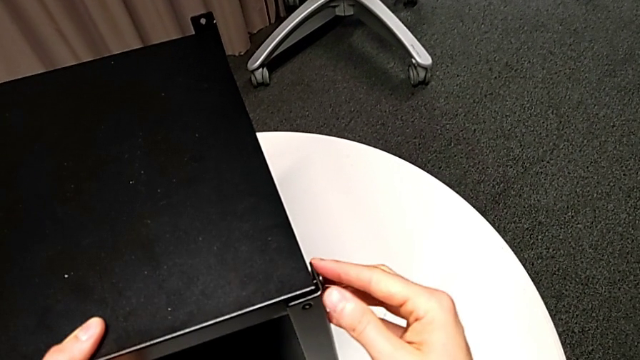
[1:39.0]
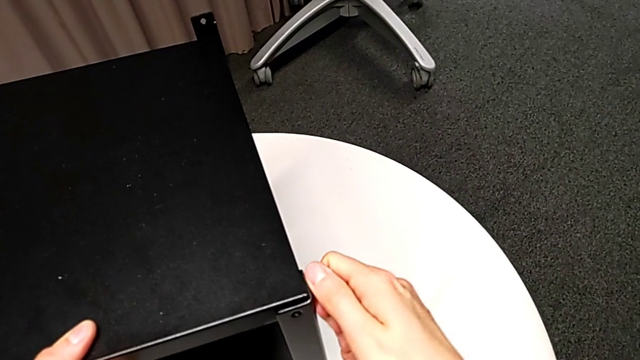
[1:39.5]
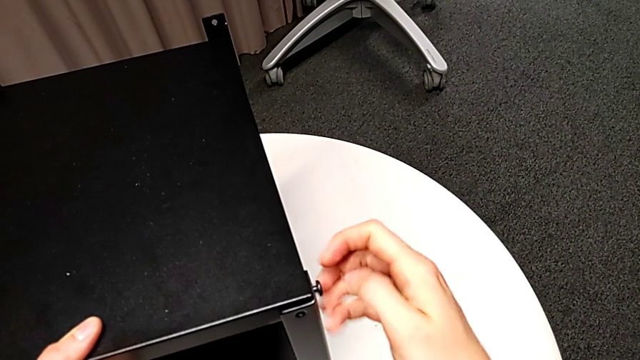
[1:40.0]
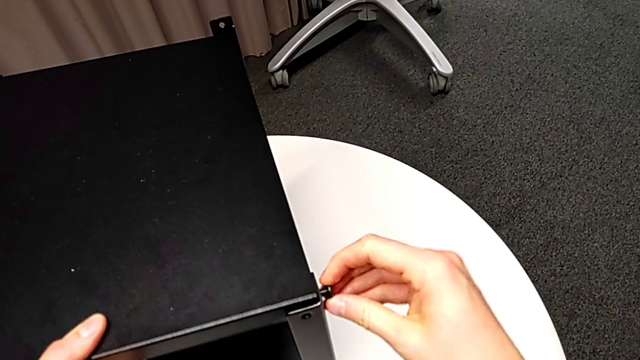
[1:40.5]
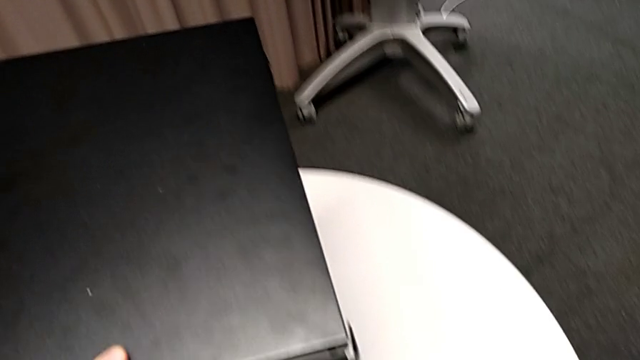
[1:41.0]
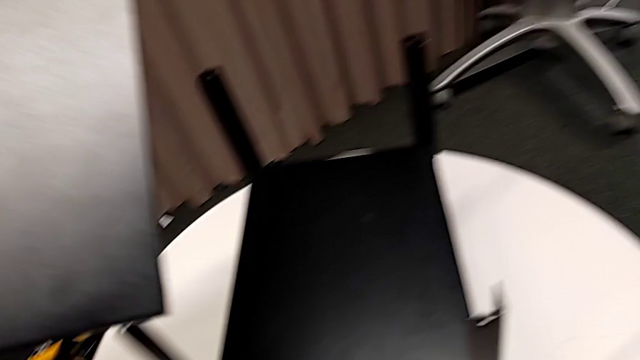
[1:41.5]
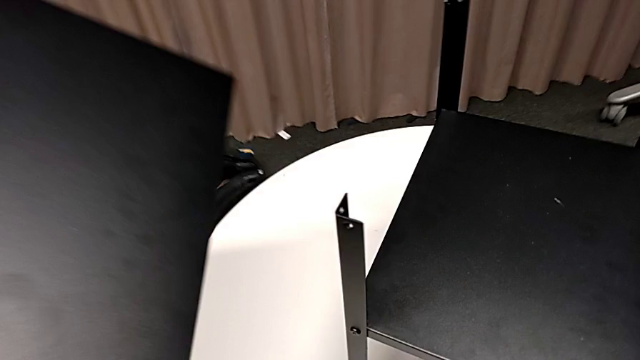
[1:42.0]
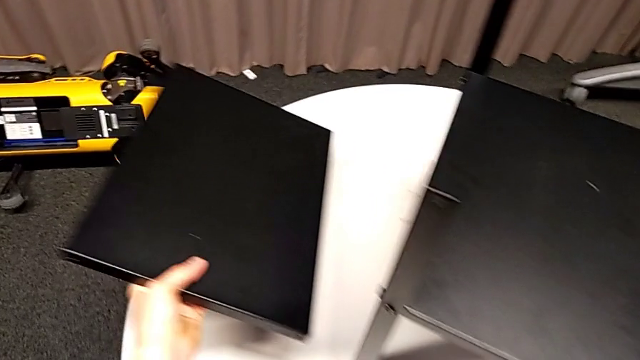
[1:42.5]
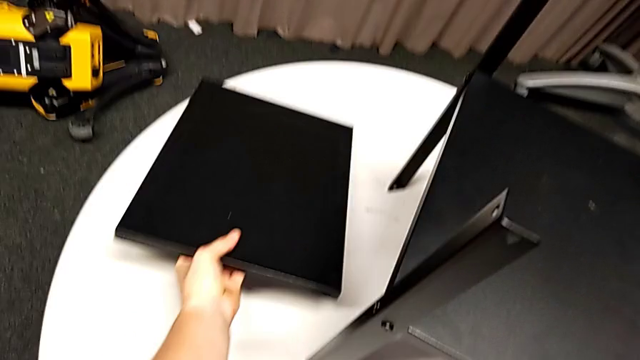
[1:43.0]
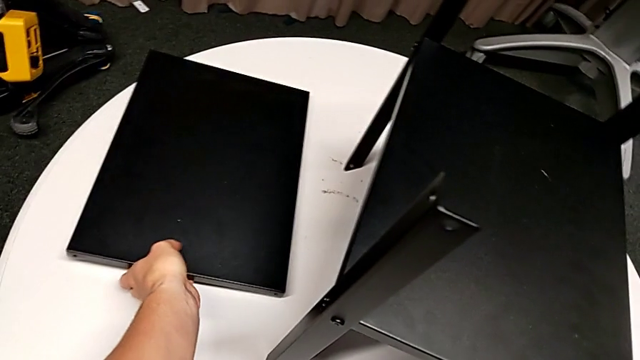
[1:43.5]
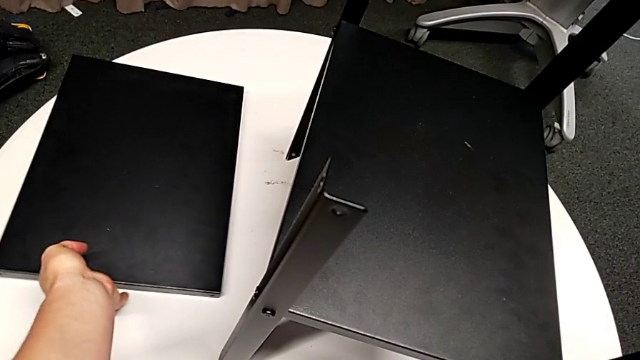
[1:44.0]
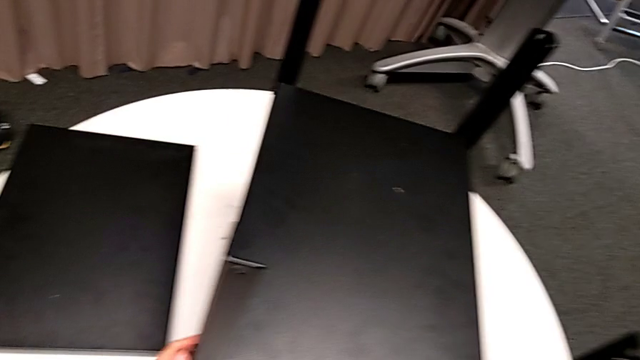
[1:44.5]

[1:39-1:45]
The camera wearer is disassembling the top table of the furniture. They unscrew the hex socket head, disassemble the top nightstand and the hex socket head with the right hand, disassemble the tray with the left hand, place the hex socket head and place the top tray.

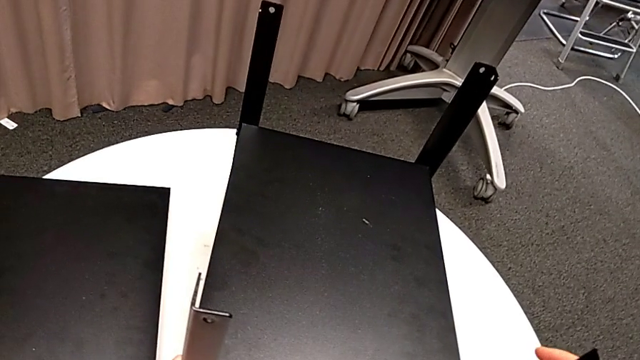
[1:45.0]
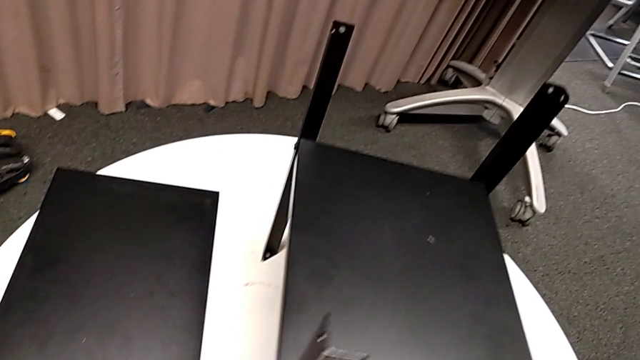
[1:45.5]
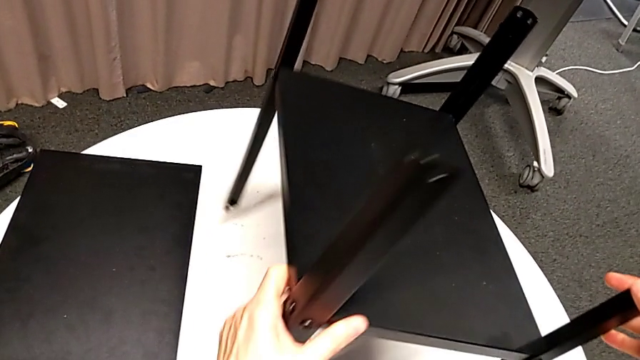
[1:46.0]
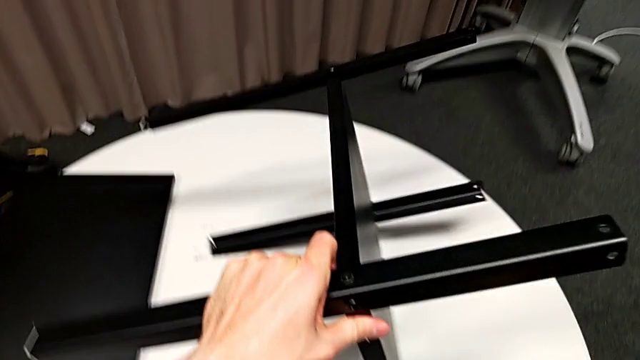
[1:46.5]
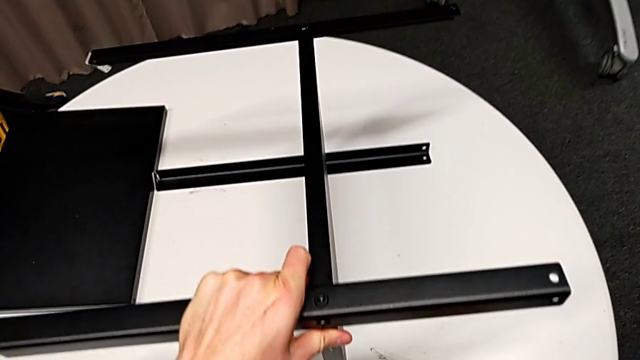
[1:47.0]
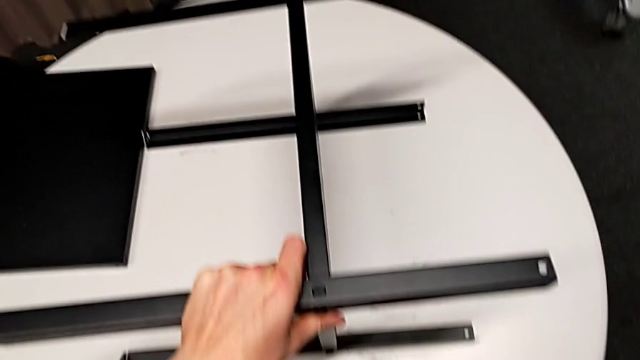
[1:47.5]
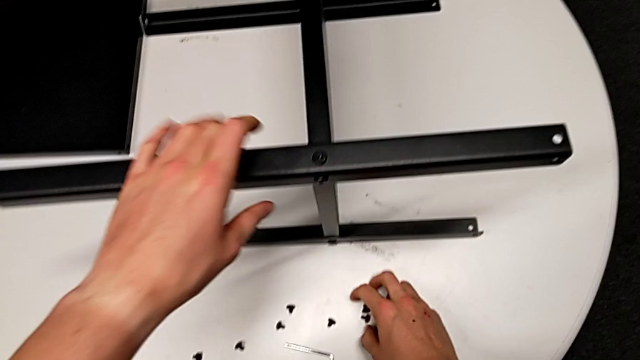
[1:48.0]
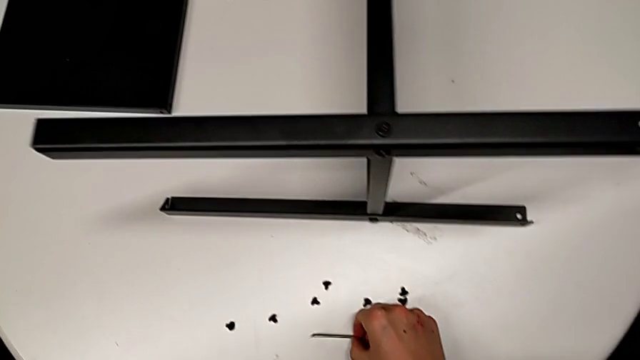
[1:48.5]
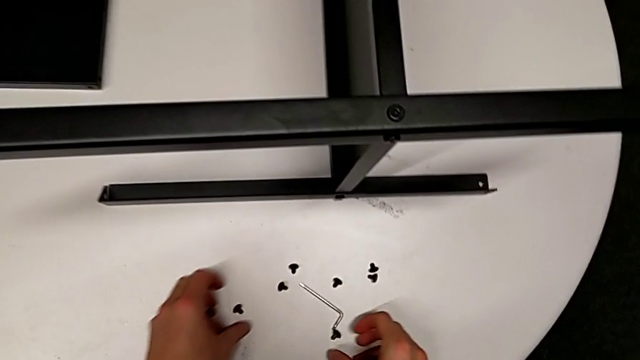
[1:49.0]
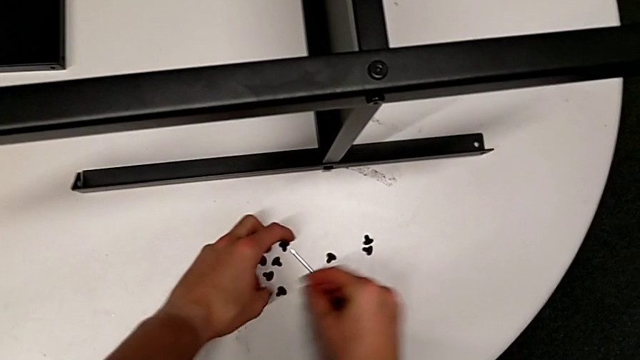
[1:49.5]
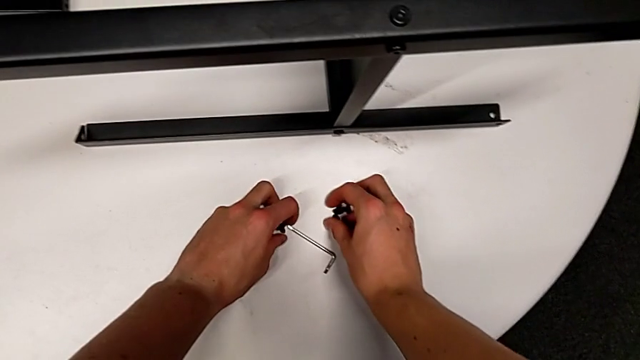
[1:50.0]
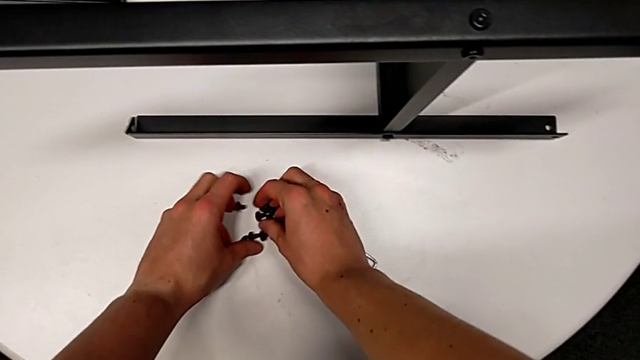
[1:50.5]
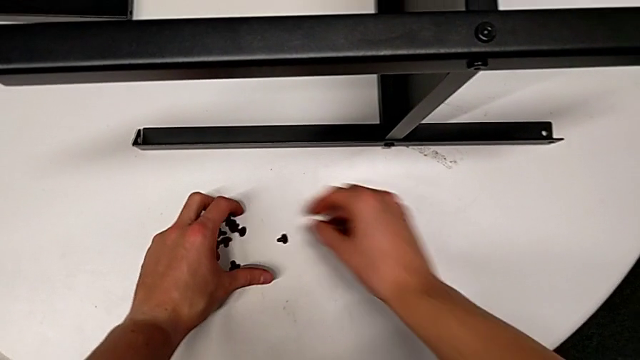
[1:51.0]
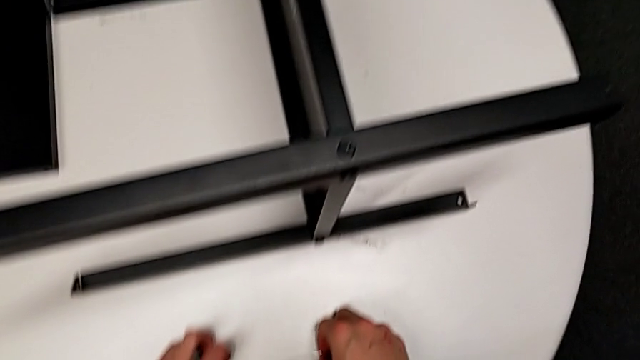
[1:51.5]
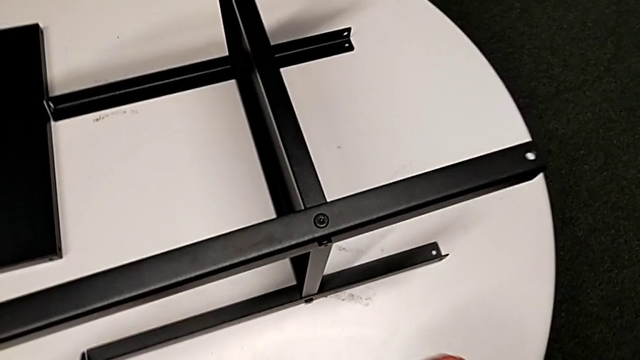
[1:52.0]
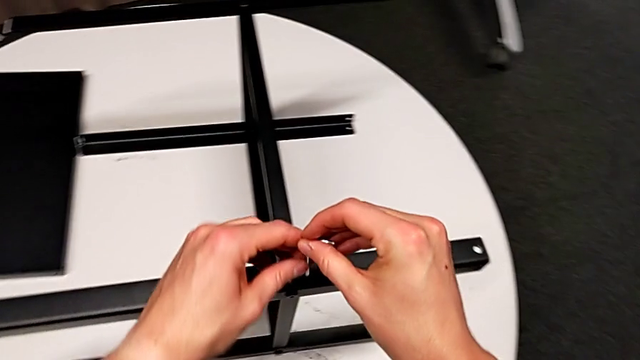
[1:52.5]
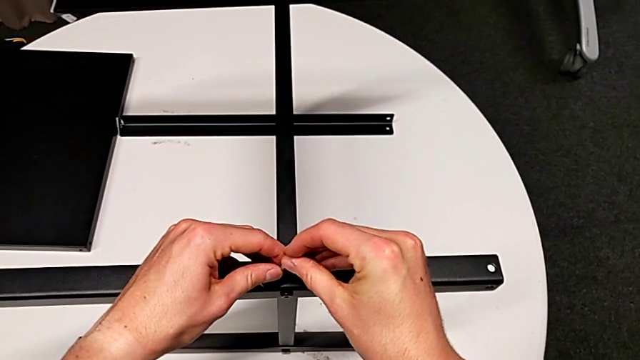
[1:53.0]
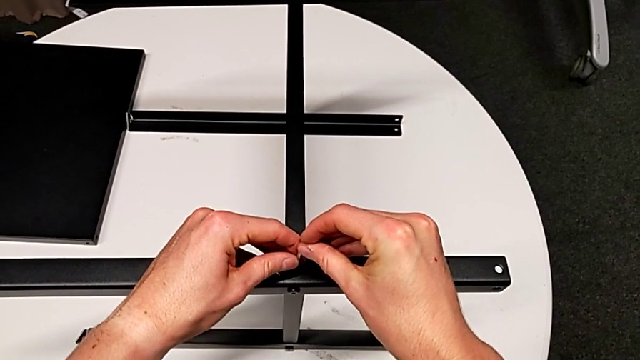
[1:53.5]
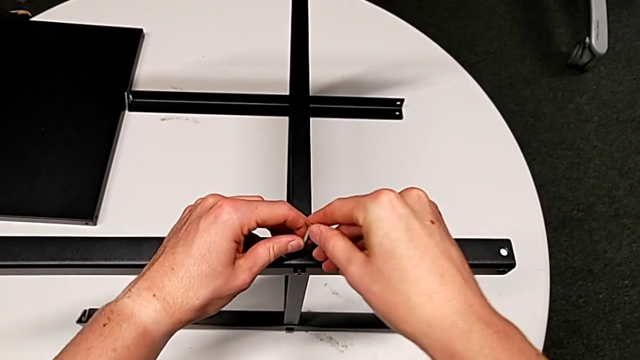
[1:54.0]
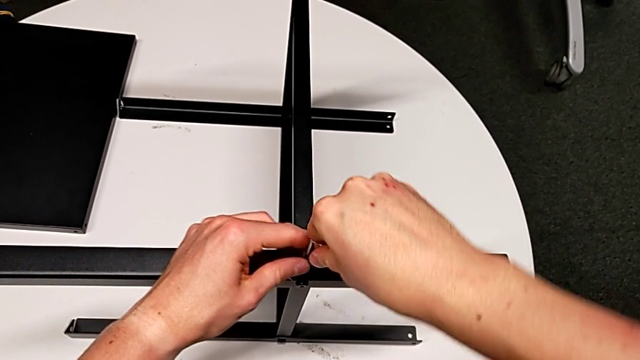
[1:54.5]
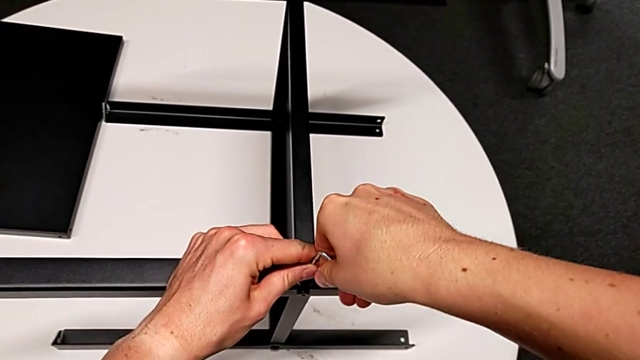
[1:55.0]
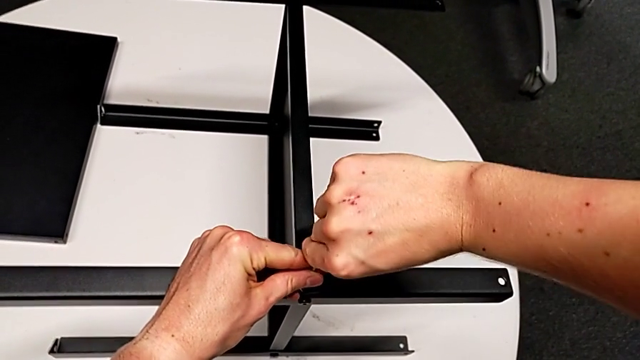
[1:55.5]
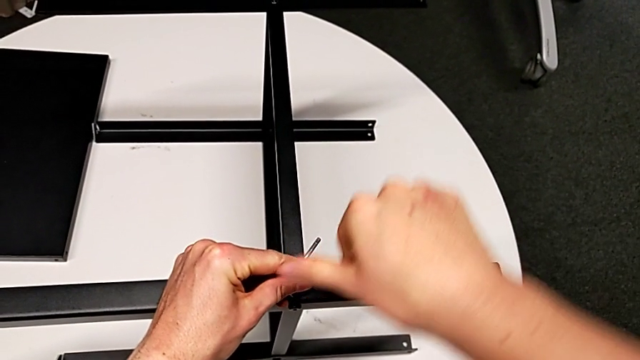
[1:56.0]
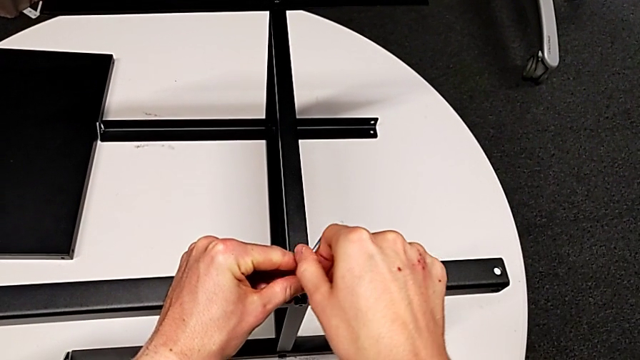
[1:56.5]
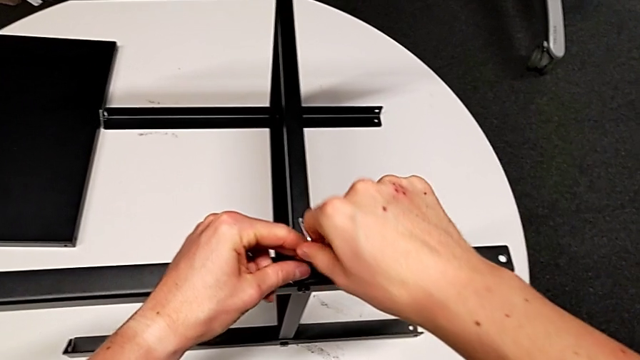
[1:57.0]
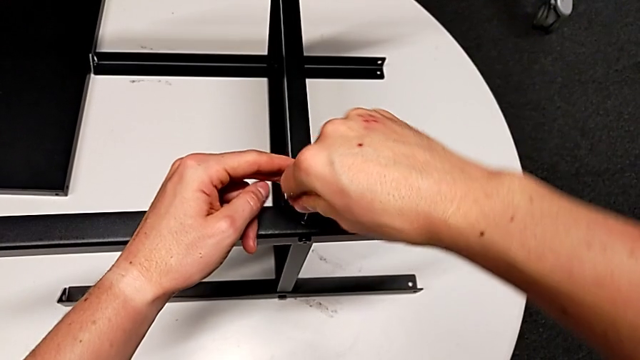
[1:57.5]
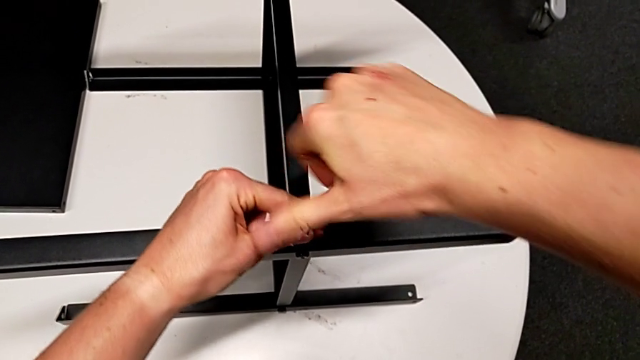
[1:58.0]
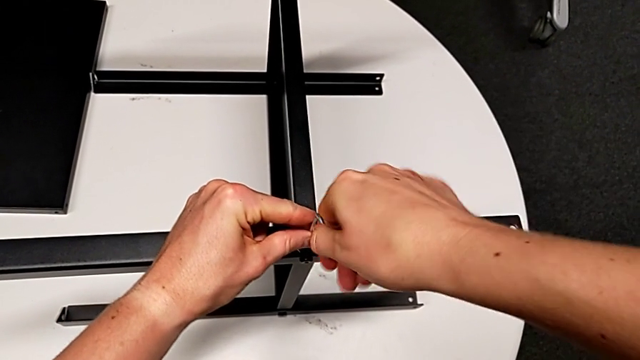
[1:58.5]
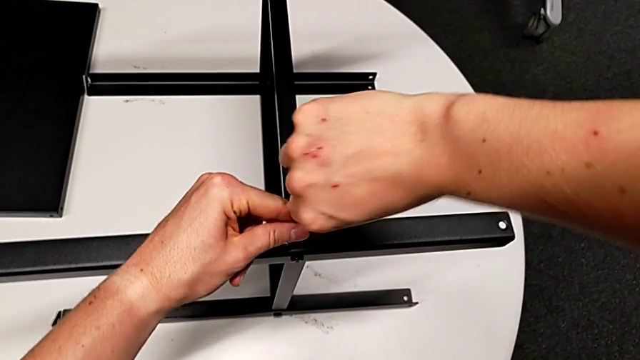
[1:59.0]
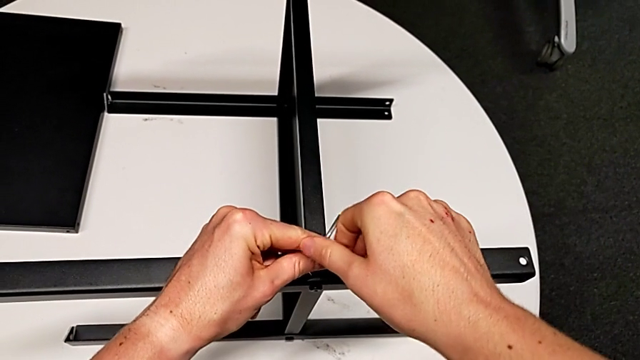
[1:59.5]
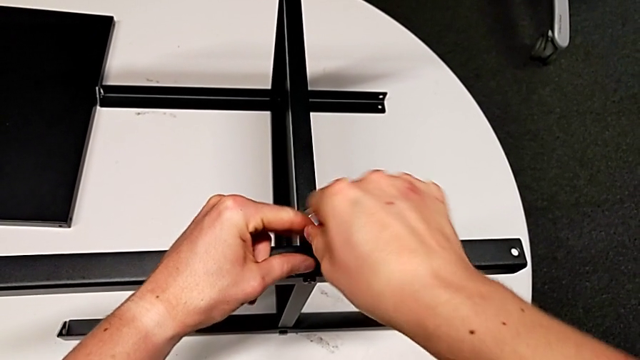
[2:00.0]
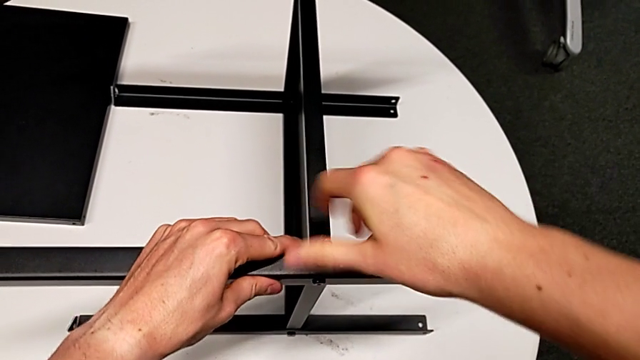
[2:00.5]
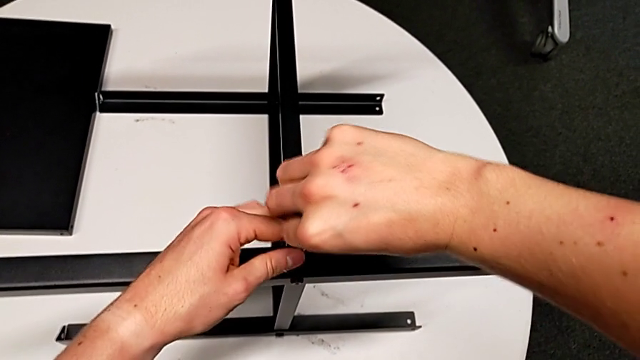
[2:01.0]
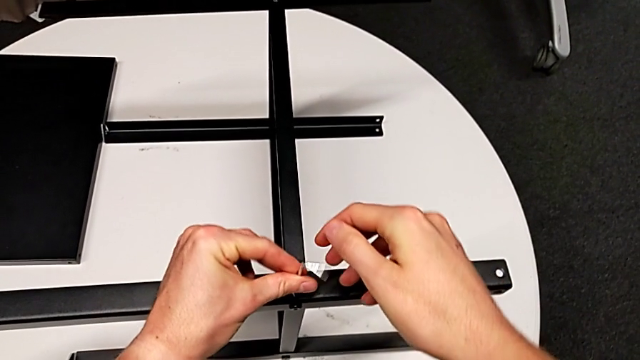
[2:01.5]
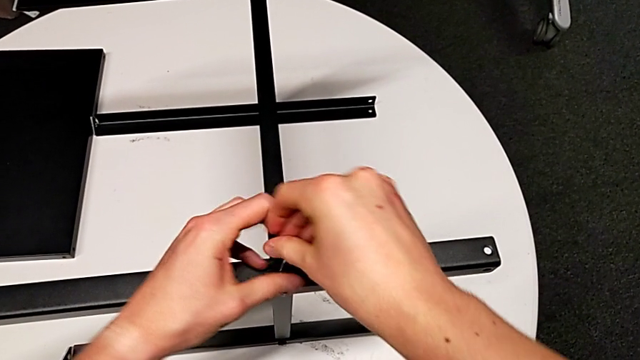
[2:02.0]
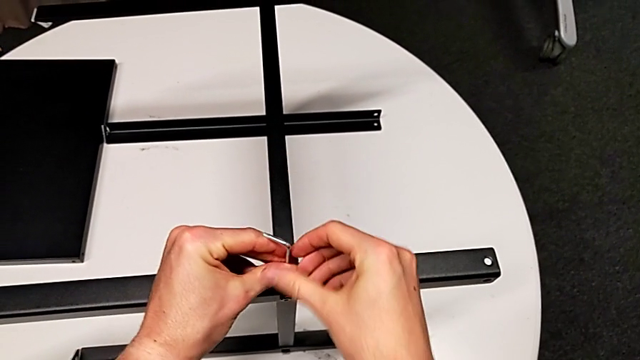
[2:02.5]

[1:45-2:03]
The camera wearer is disassembling the first leg of the furniture. They rotate the nightstand, align the hex socket head, grab the Allen wrench, approach the hex socket head, insert the Allen wrench, rotate it, withdraw it with the right hand and disassemble the hex socket head with the left hand.
